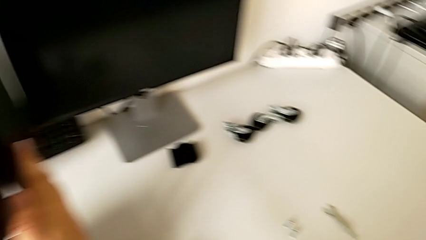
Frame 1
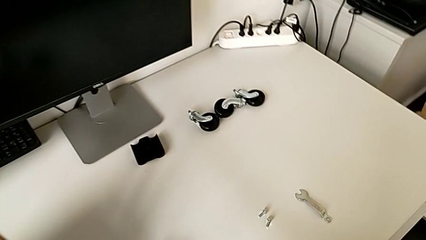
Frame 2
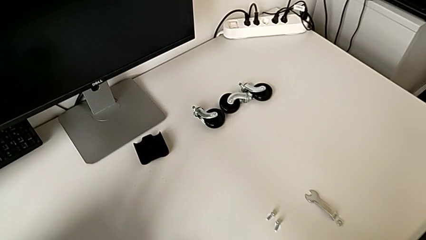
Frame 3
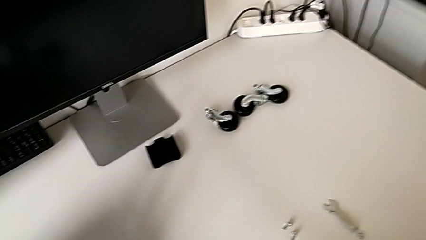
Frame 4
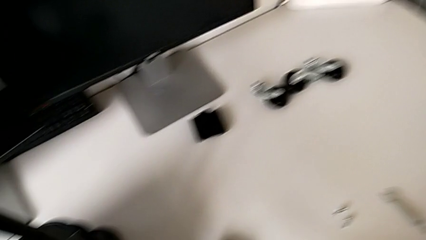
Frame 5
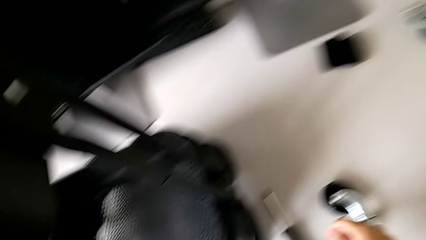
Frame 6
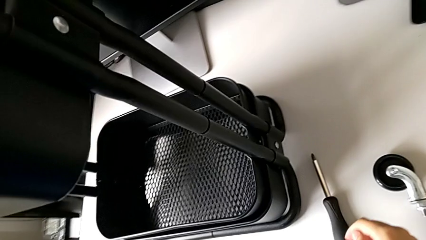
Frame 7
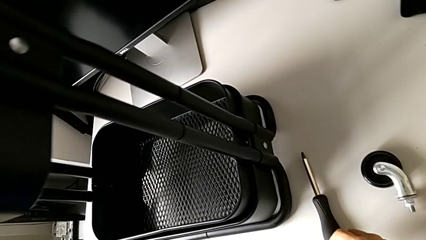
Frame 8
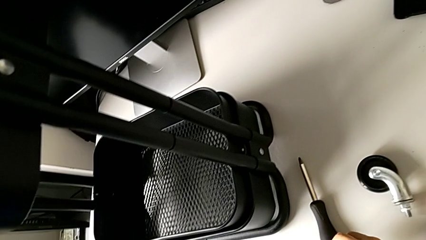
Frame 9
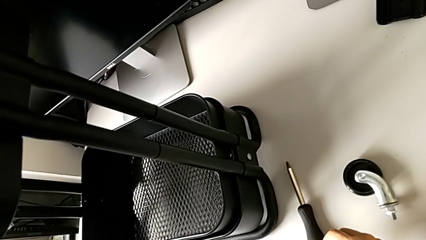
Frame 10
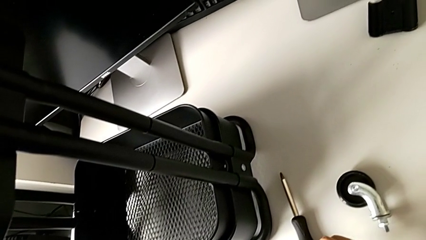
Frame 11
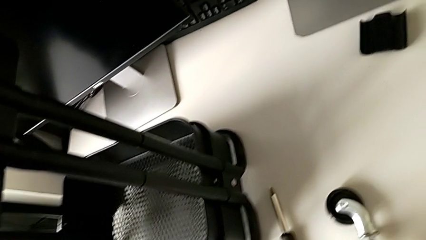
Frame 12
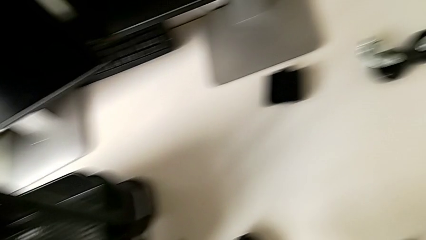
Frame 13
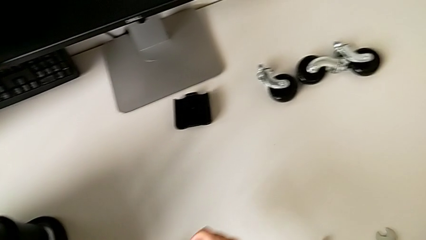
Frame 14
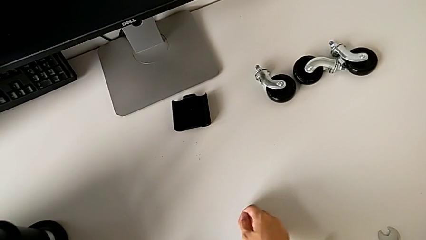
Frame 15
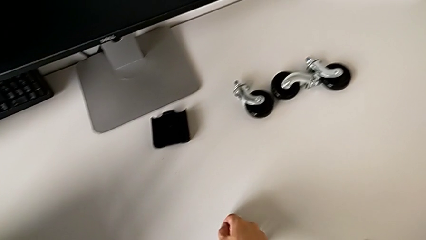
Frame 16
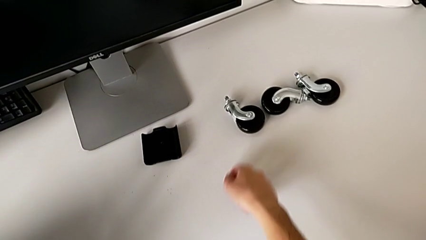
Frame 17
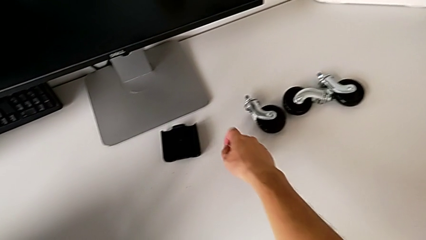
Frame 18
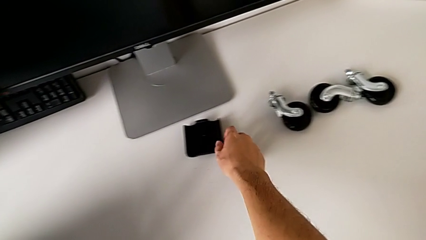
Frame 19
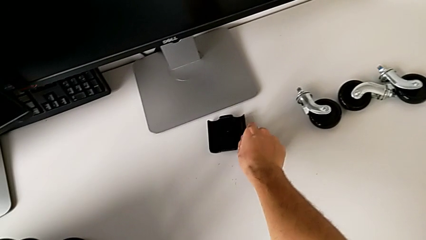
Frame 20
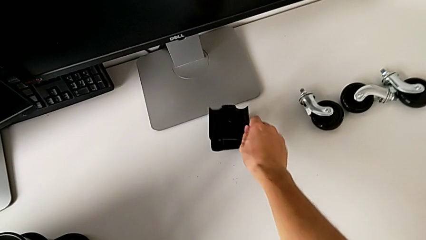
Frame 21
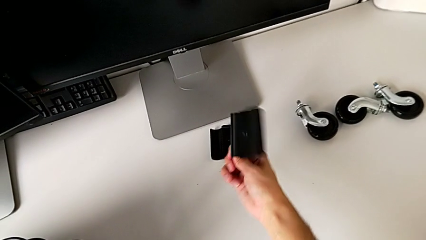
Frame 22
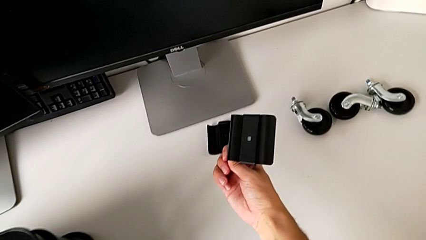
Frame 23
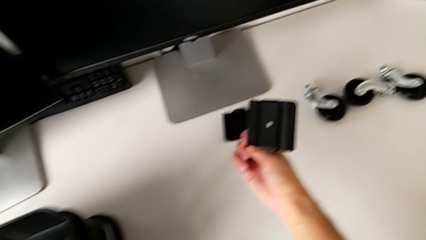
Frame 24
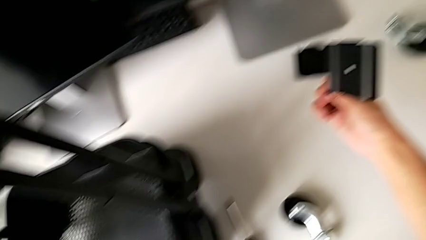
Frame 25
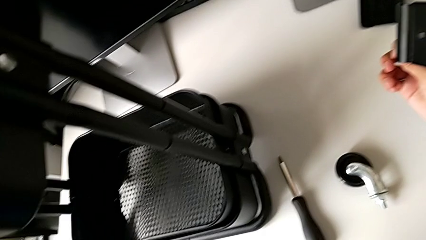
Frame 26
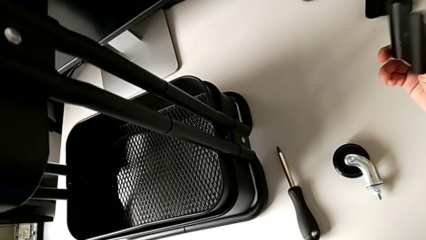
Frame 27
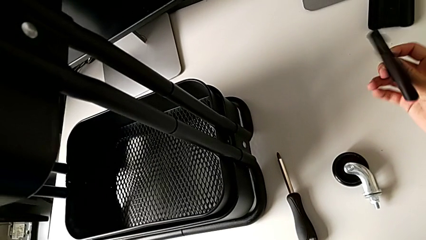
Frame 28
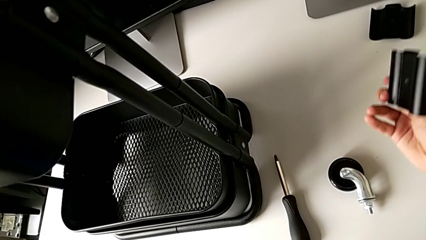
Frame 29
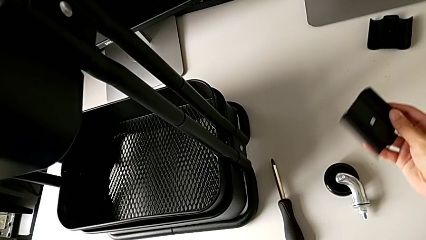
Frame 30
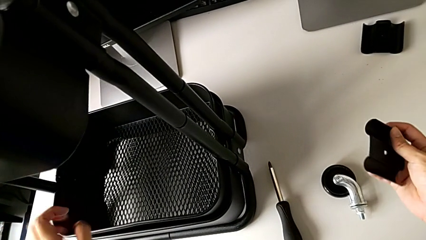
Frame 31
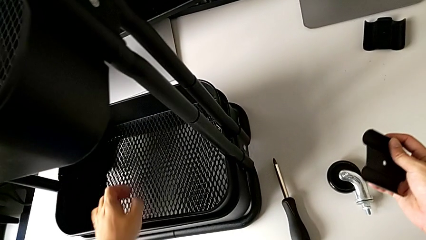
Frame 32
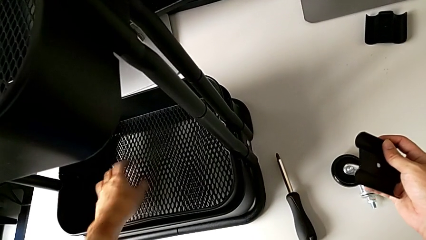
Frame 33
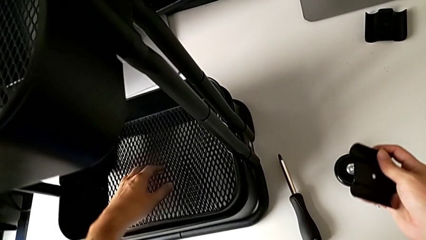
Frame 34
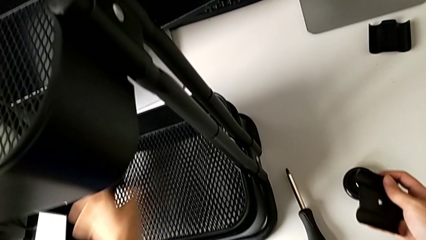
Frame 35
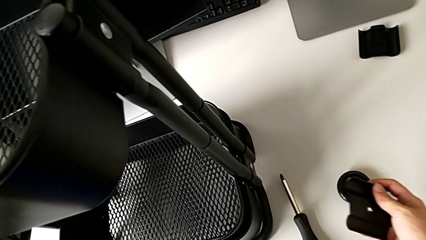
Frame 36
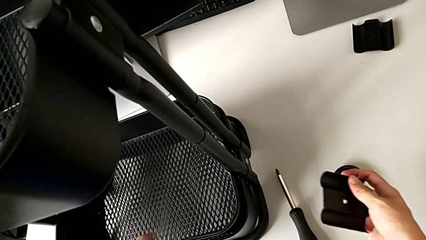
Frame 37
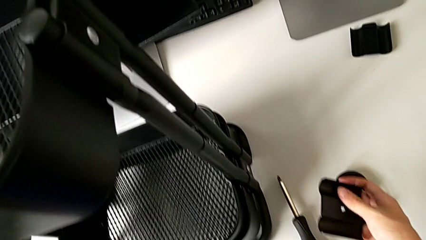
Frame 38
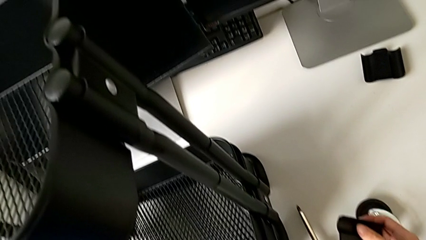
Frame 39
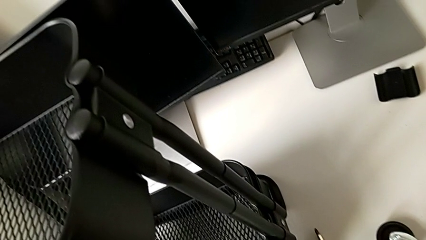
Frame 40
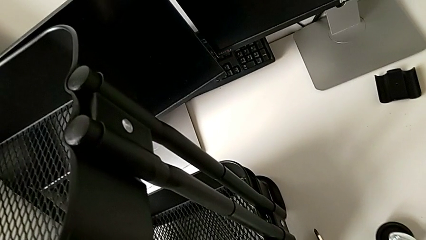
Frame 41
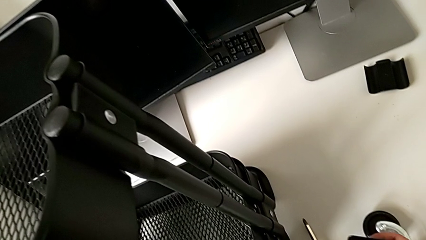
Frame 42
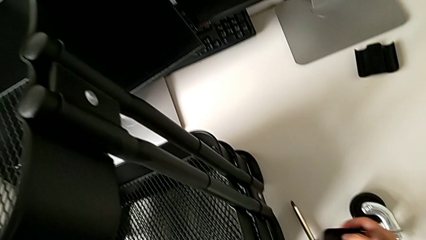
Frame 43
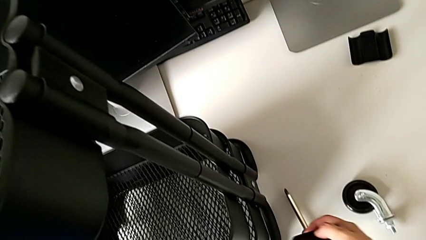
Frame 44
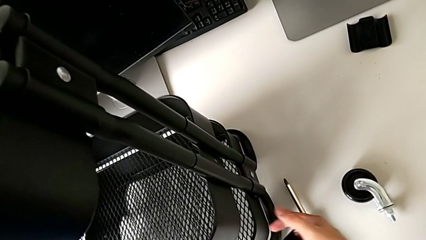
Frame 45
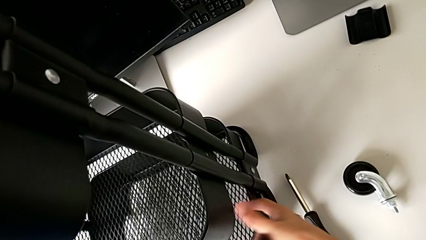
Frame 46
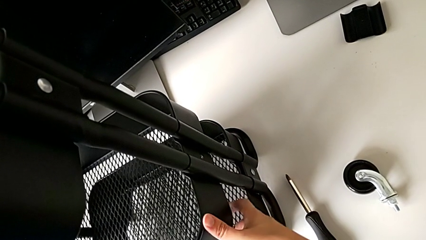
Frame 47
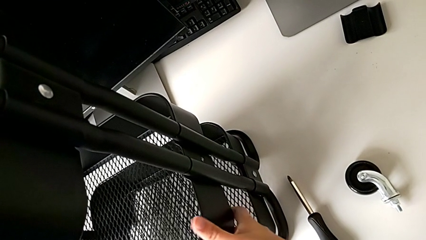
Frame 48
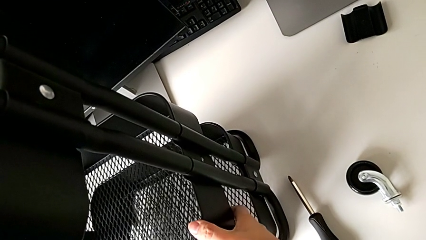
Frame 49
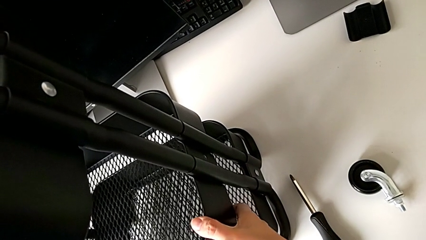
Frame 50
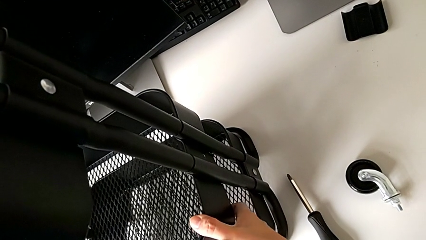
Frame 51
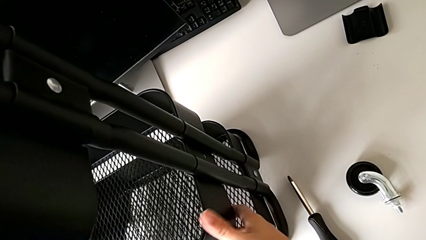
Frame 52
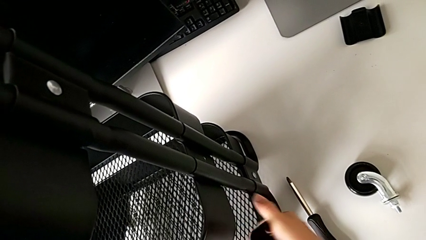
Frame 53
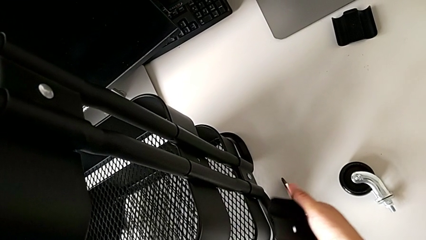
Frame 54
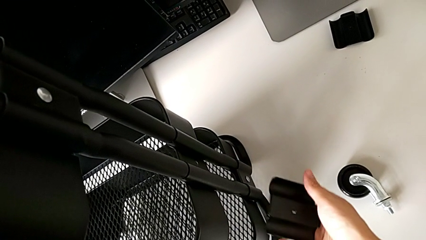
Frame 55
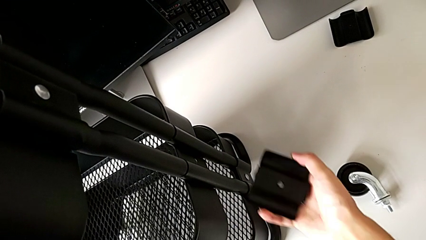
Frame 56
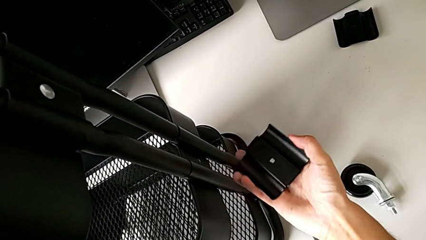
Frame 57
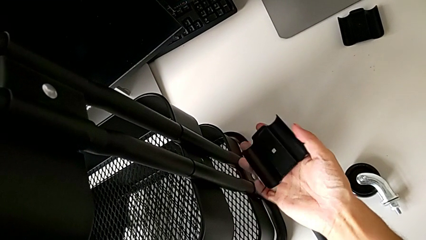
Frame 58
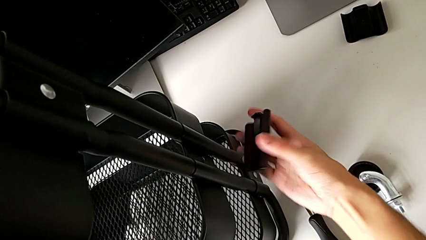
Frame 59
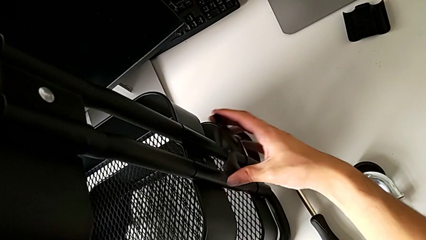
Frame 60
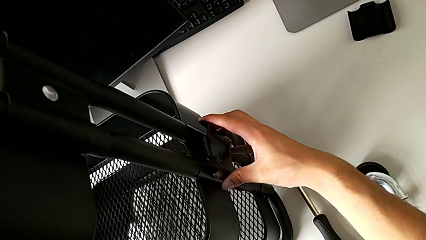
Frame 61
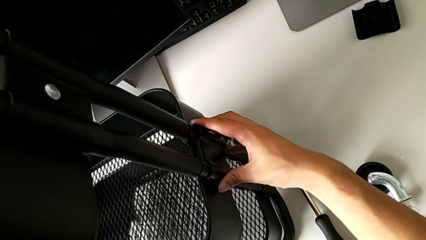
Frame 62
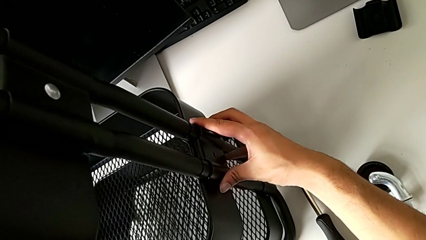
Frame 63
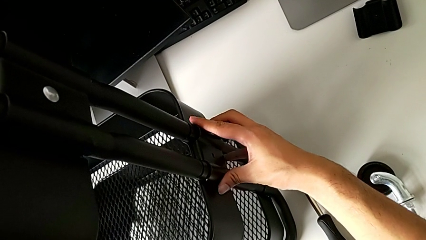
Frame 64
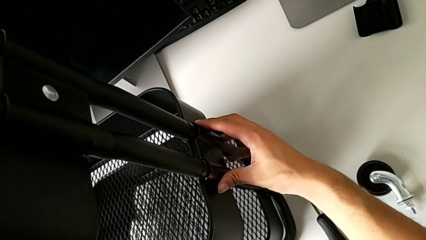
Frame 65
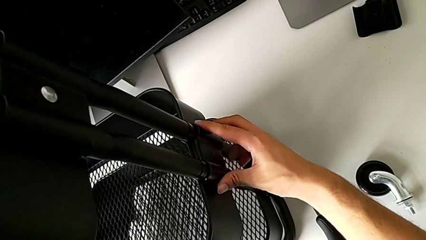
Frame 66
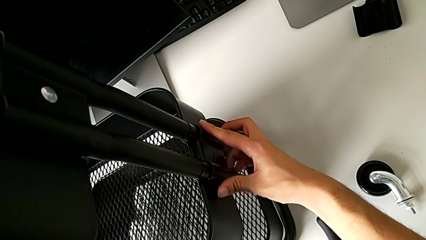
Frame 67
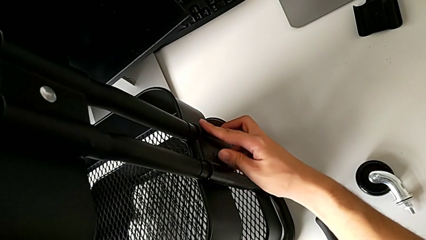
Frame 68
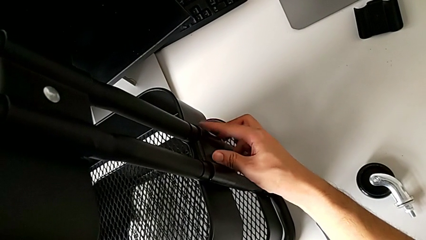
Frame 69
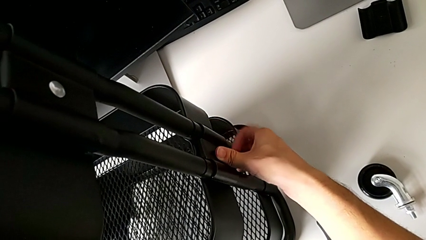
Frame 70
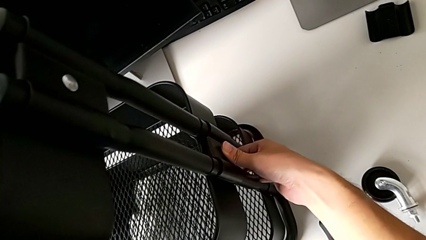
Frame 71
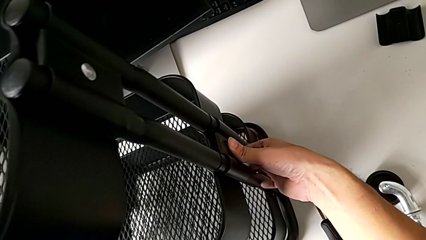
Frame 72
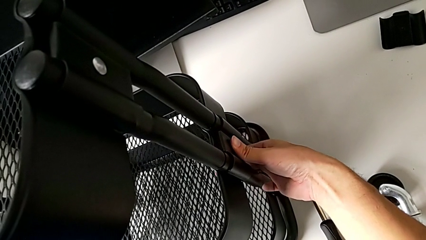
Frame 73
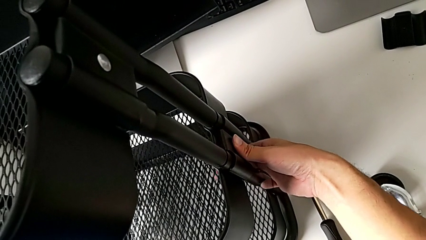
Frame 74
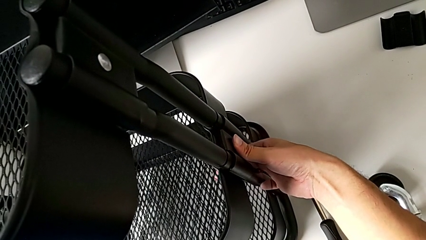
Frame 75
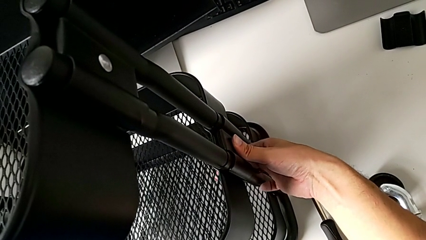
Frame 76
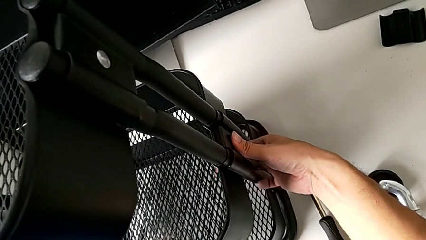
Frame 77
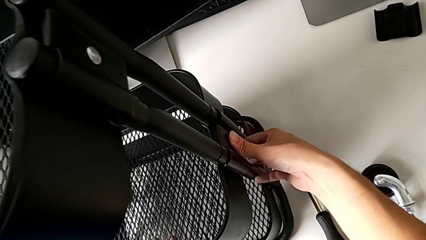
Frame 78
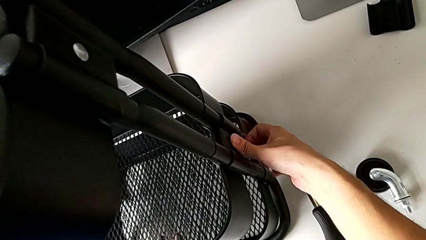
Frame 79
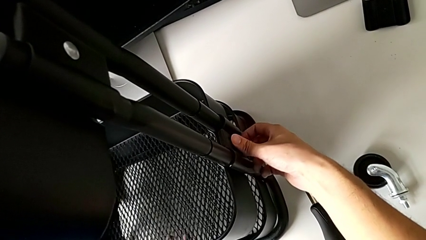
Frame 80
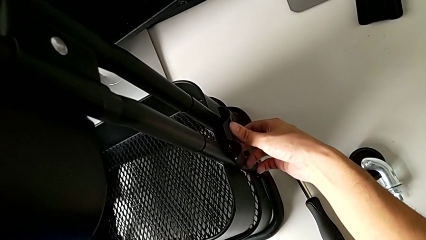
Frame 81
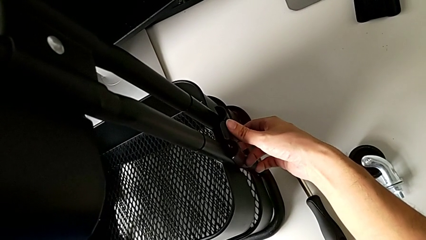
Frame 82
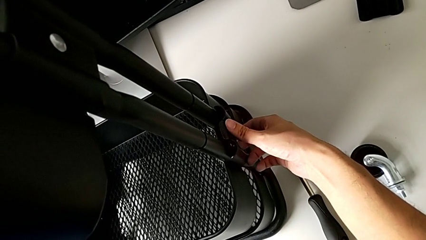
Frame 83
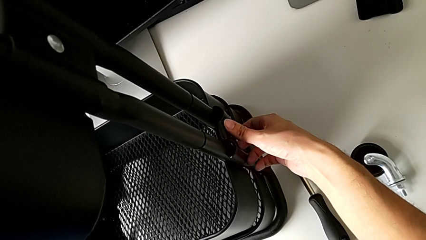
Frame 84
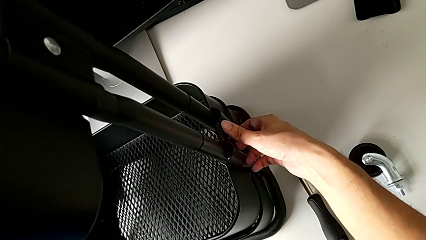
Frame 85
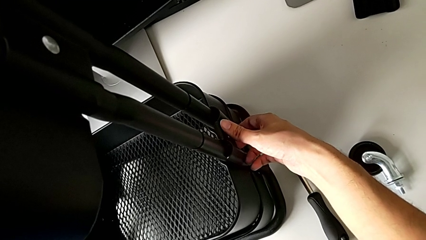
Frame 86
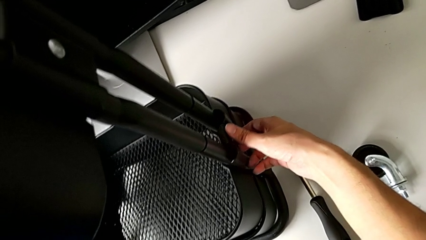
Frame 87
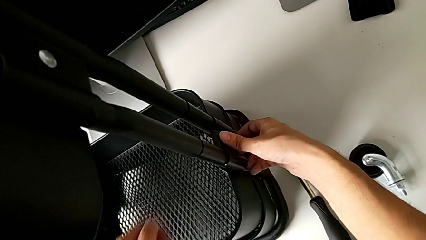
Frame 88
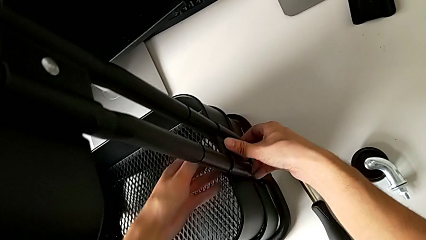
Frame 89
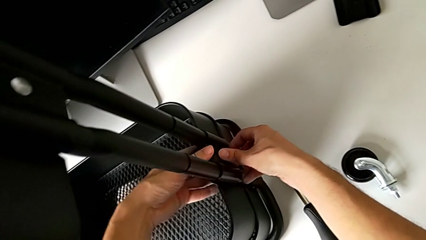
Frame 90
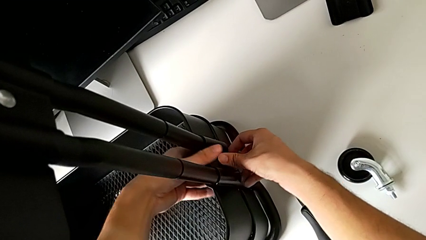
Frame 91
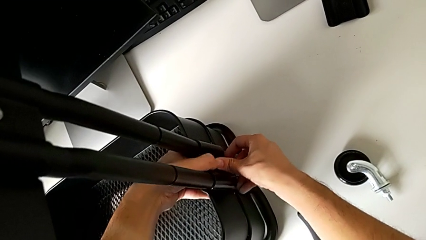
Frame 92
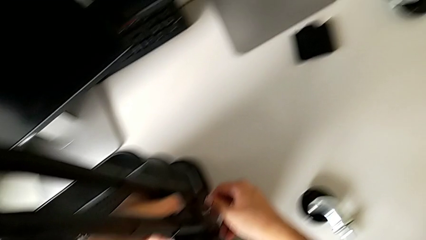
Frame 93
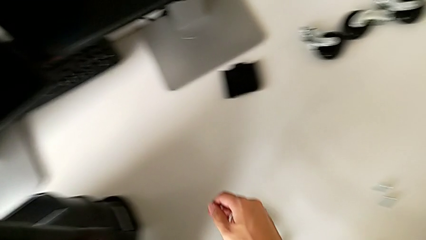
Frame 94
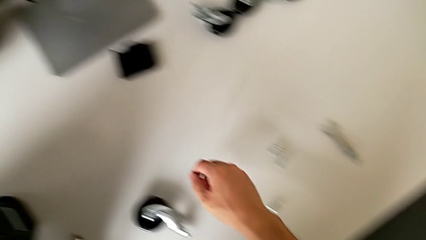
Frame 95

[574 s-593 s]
The camera wearer is assembling the middle tray.
